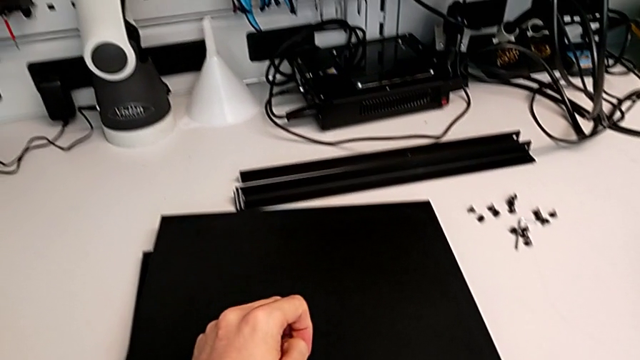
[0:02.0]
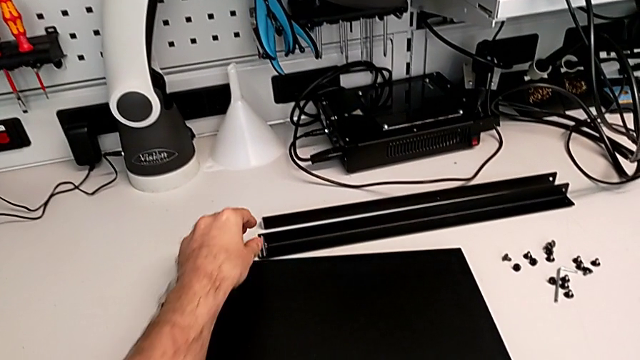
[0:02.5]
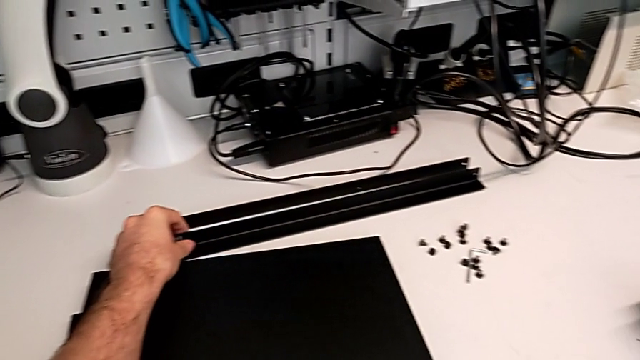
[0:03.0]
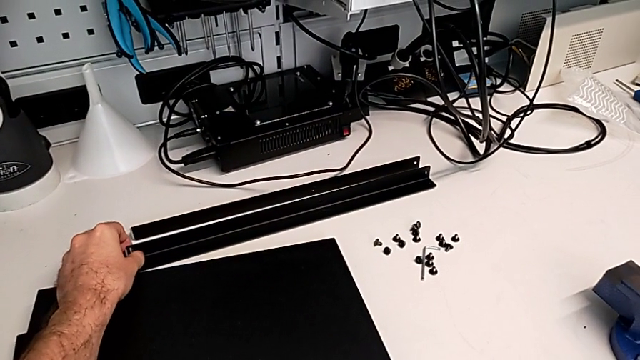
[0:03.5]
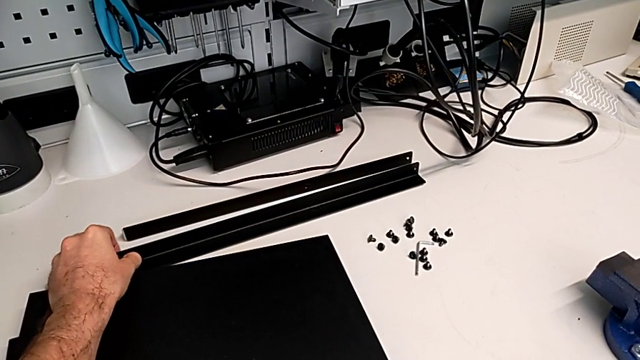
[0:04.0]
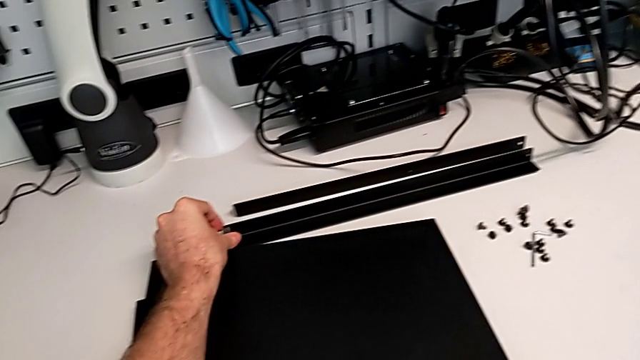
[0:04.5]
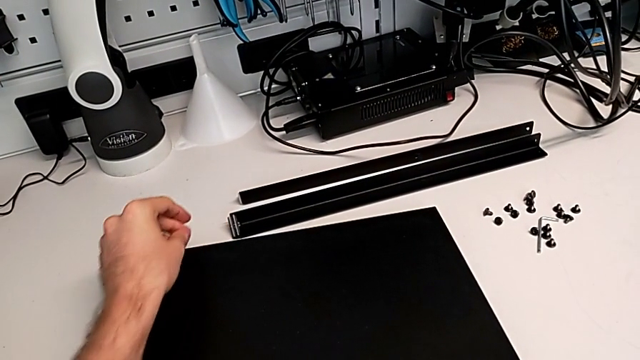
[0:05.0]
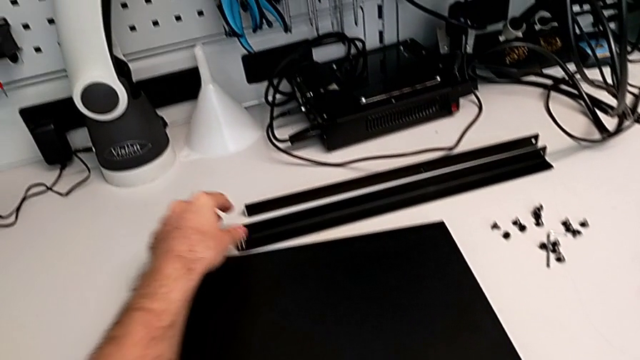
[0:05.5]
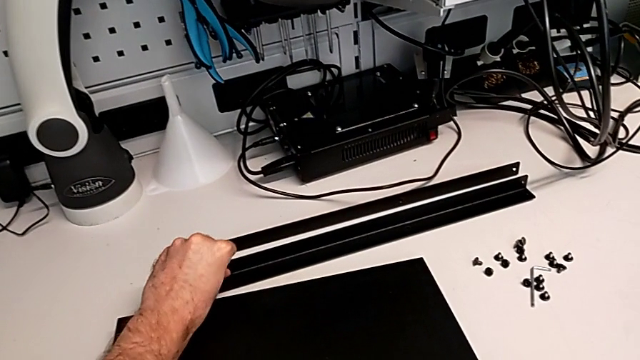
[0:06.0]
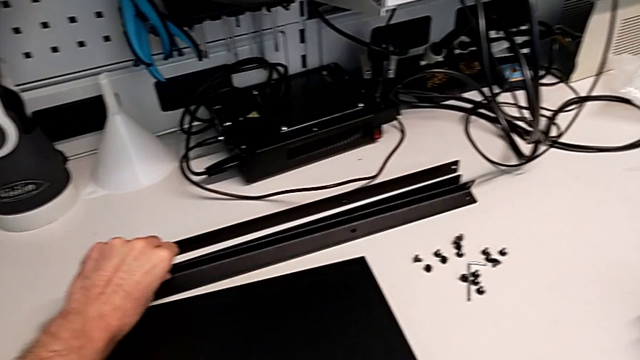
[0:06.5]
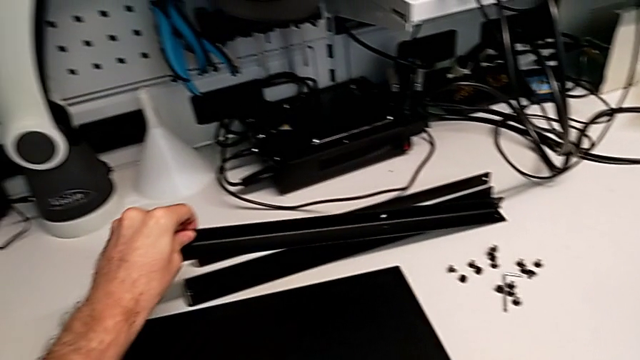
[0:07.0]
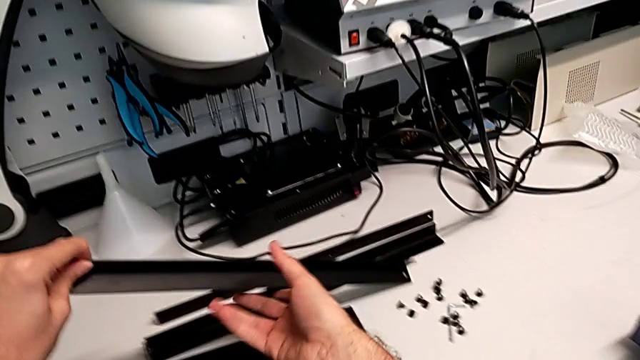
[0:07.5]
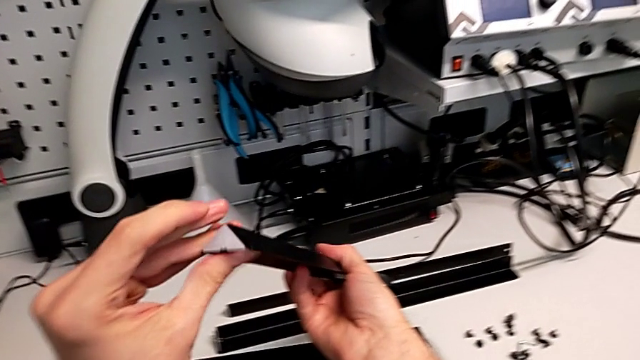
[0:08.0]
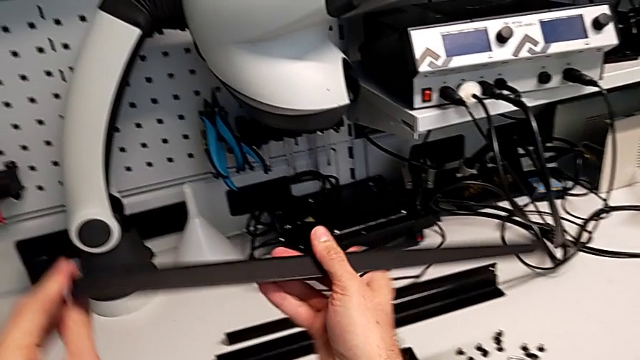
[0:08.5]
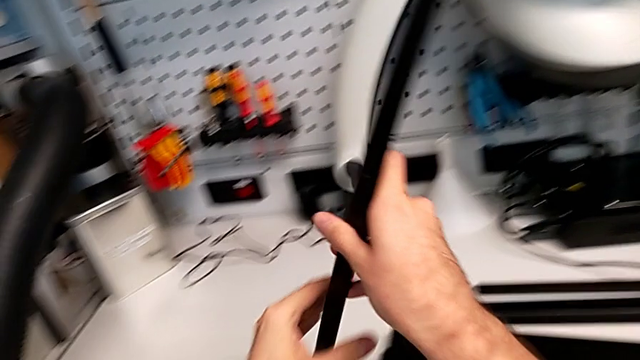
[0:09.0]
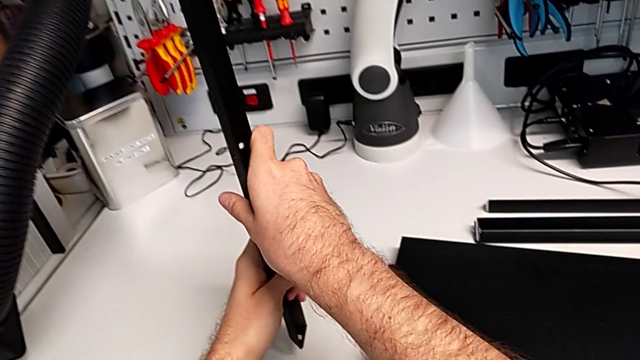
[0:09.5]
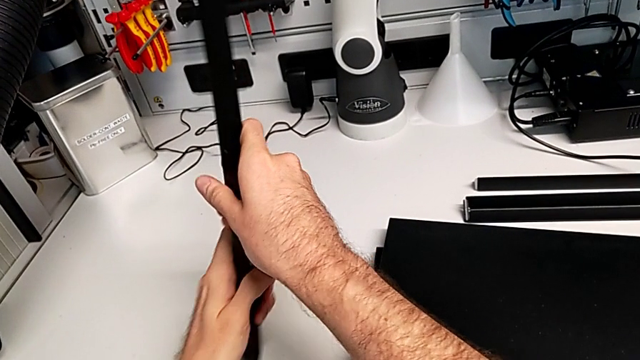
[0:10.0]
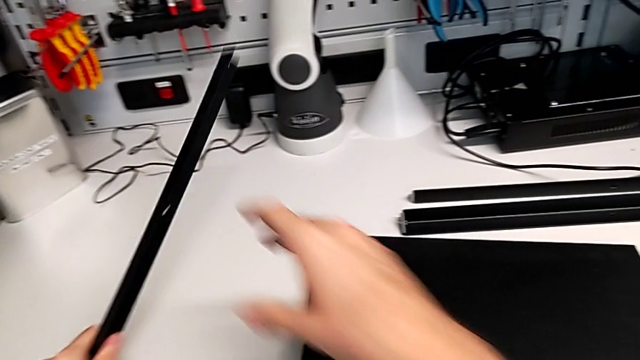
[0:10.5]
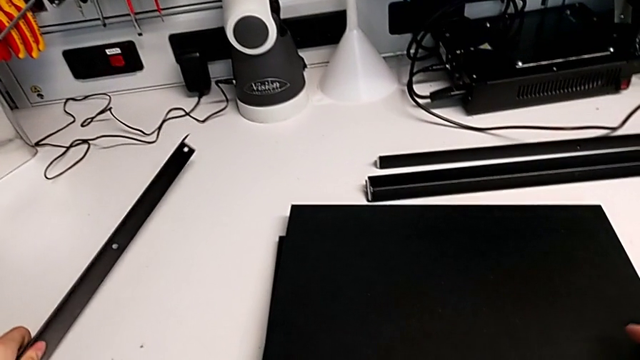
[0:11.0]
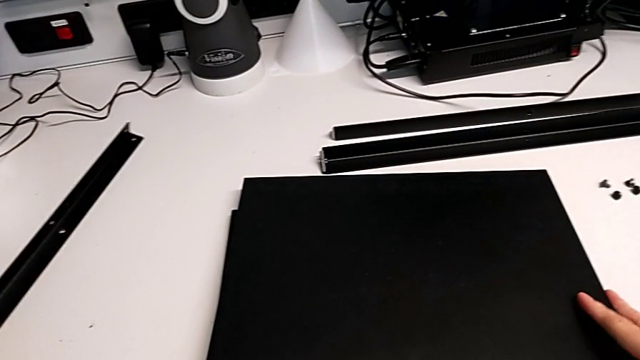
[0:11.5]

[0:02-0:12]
The camera wearer is inspecting the pieces regularly. They grab the leg, withdraw it, grab the leg and place it.

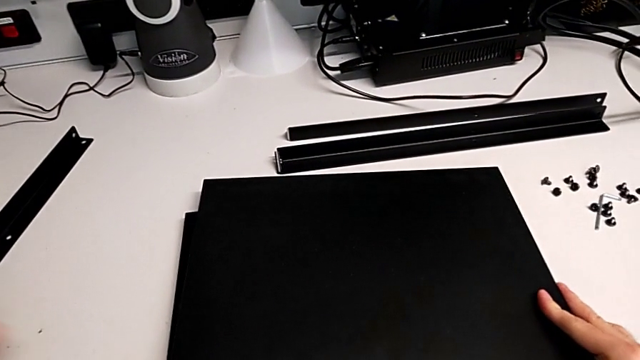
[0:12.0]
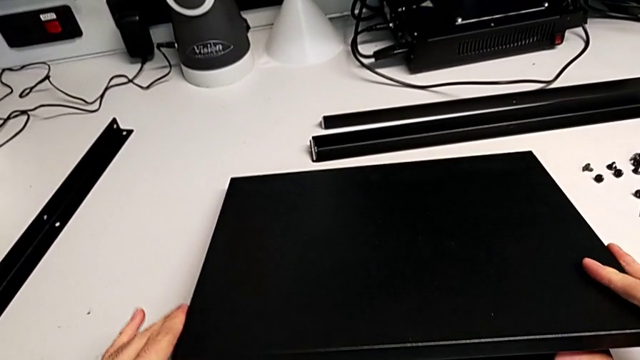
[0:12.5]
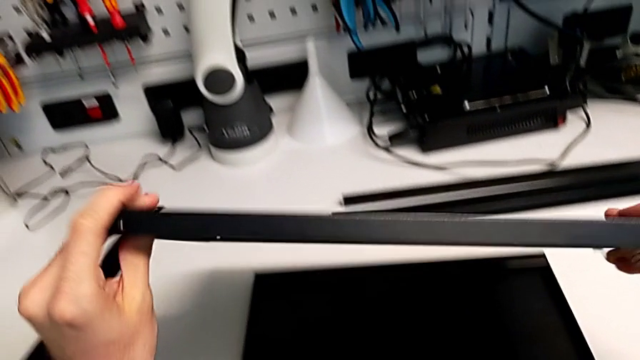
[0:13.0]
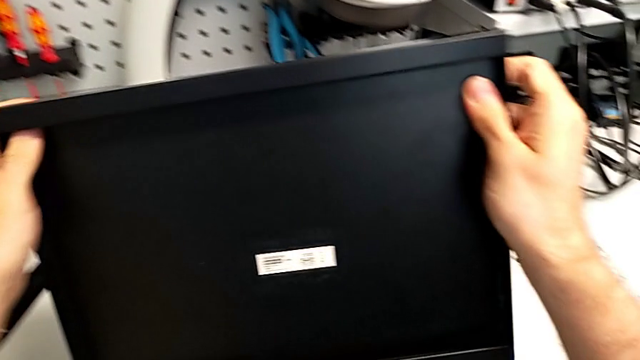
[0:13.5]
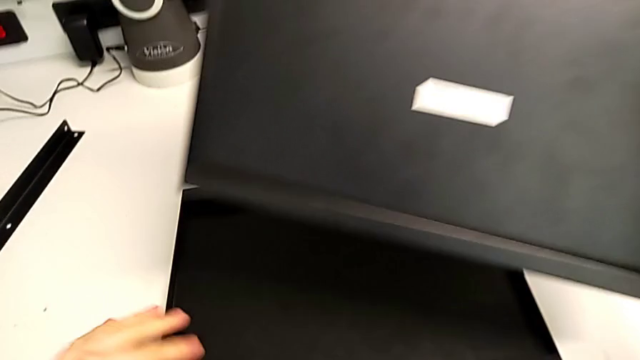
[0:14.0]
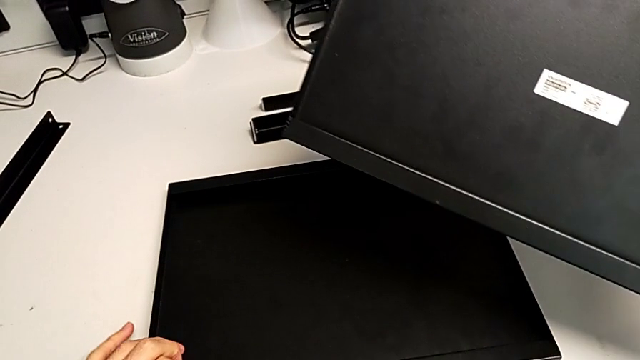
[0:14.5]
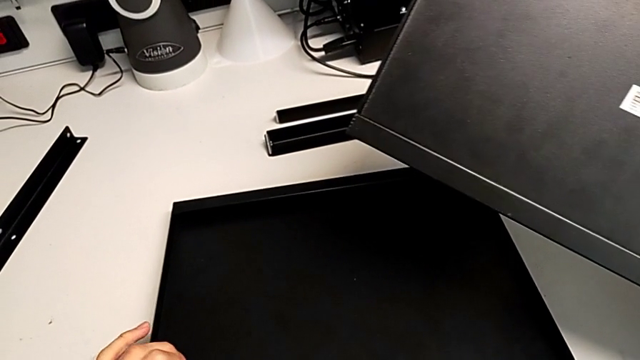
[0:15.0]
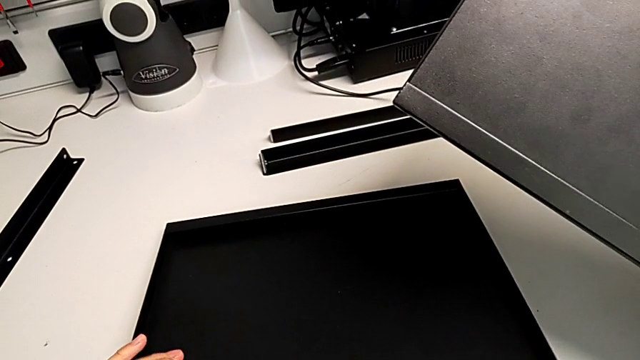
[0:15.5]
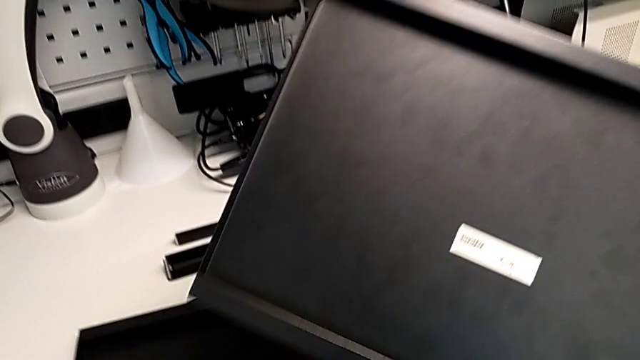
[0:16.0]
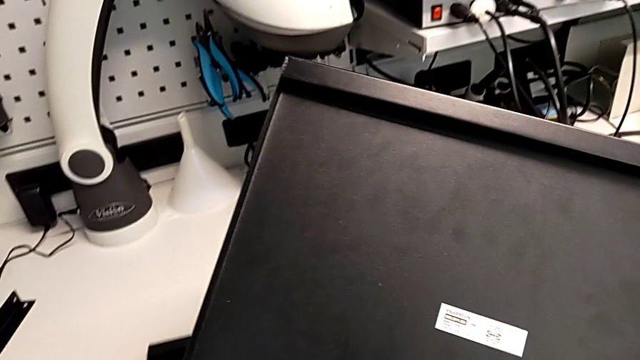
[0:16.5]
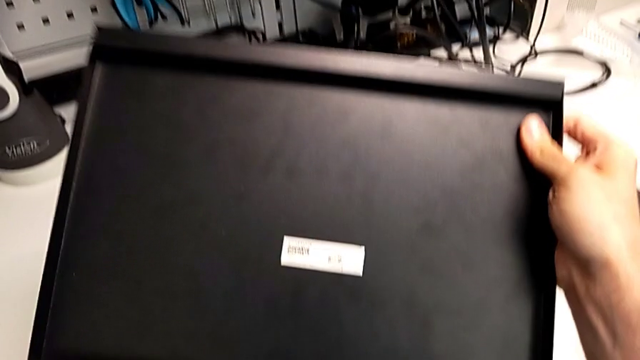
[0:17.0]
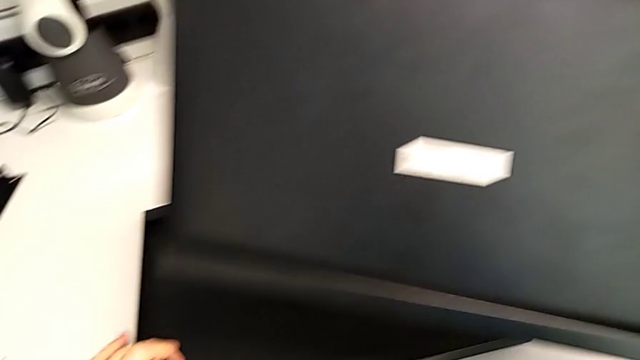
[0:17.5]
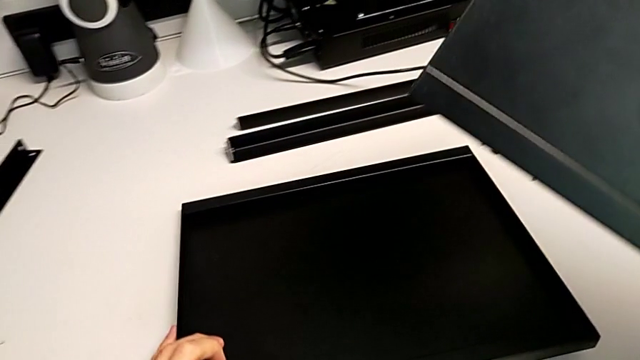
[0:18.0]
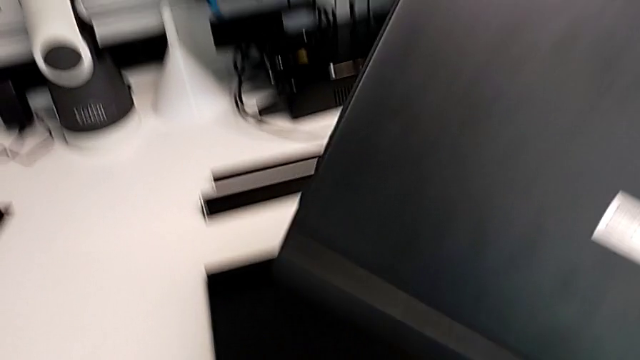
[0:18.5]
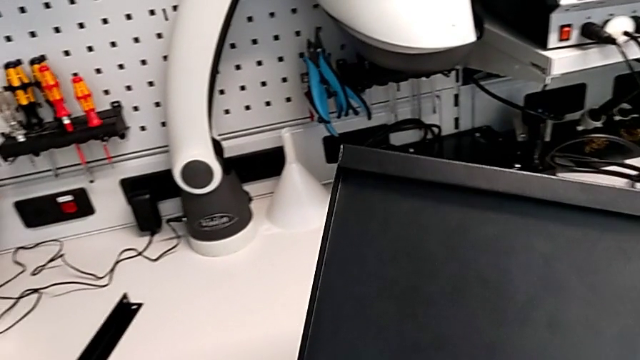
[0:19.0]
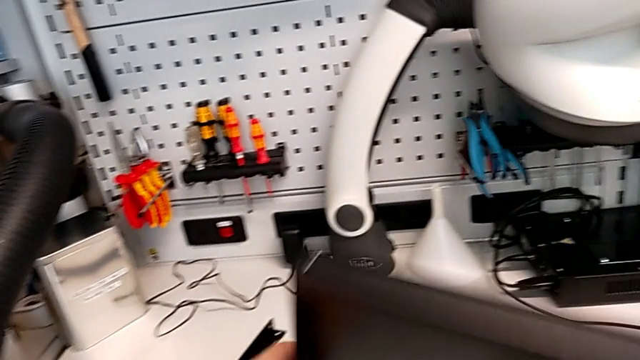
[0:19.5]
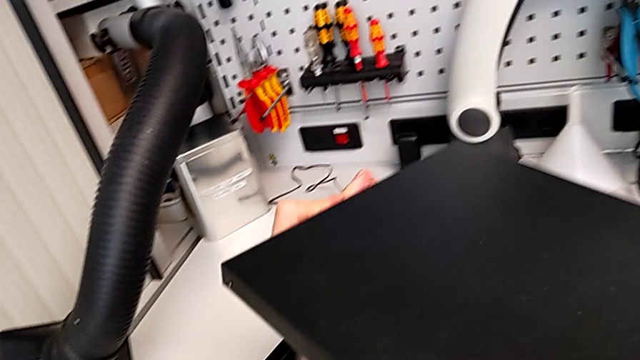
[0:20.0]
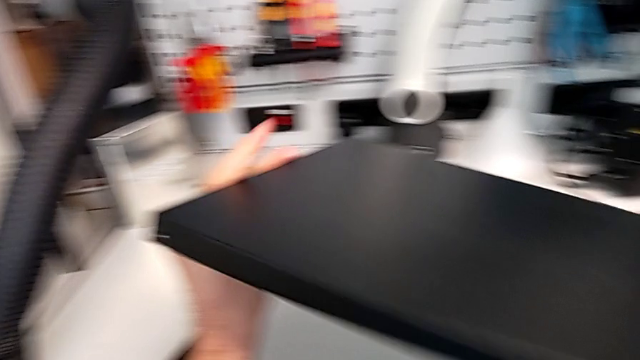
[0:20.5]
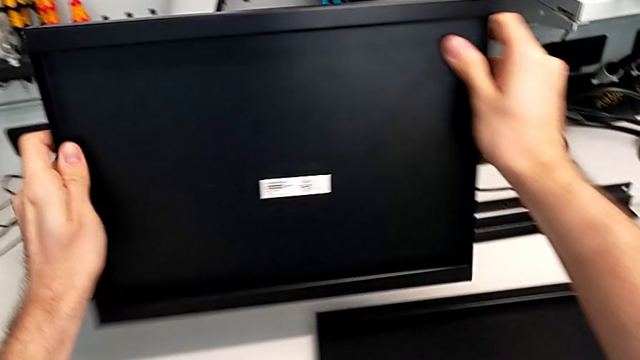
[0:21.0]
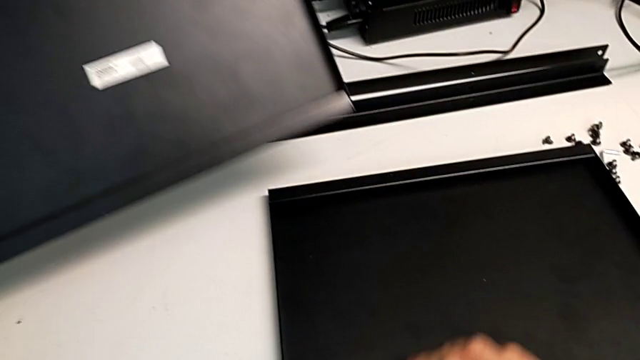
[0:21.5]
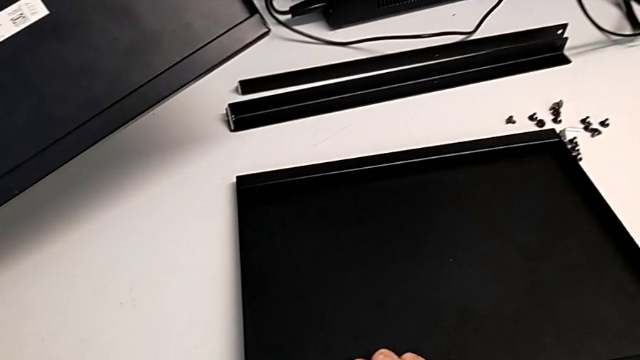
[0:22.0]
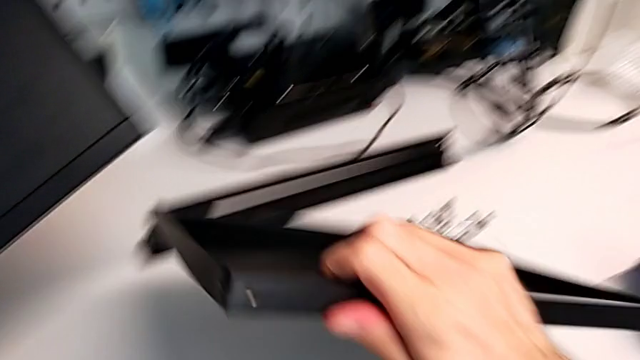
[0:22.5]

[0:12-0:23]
The camera wearer is inspecting the pieces regularly. They grab the tray, hold it, slide it, hold it and begin to grab it.
